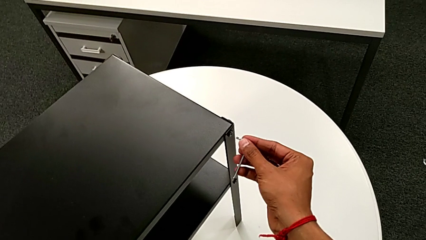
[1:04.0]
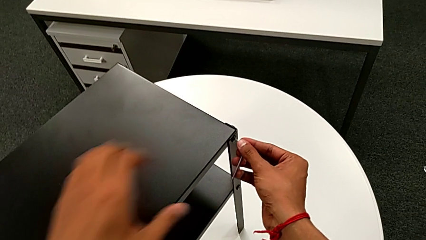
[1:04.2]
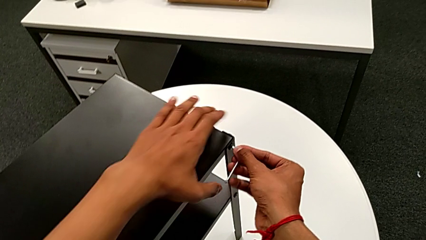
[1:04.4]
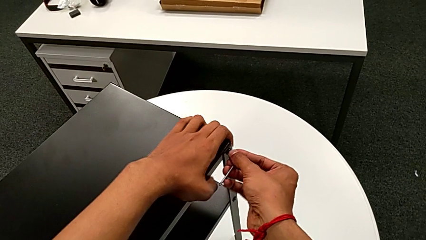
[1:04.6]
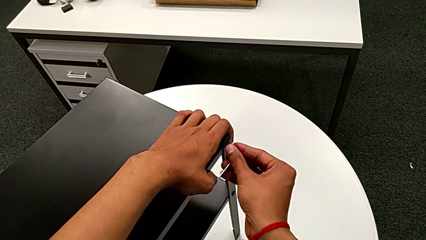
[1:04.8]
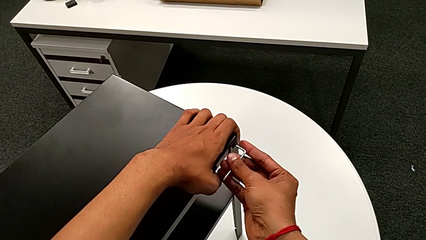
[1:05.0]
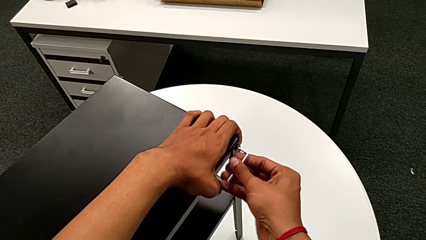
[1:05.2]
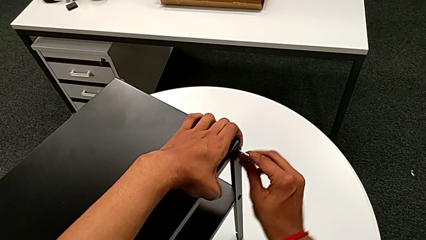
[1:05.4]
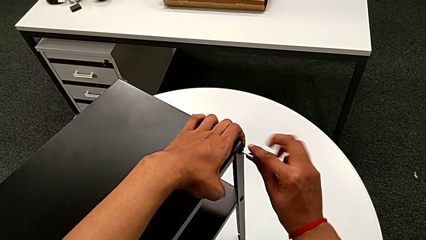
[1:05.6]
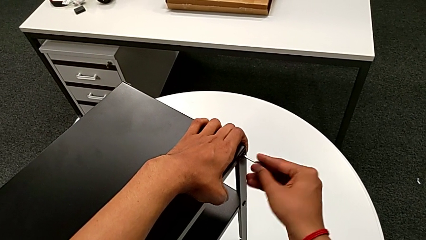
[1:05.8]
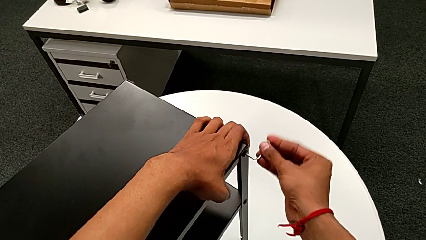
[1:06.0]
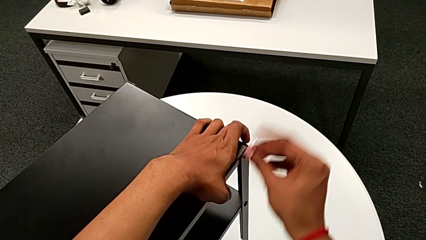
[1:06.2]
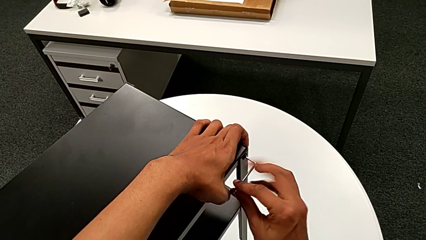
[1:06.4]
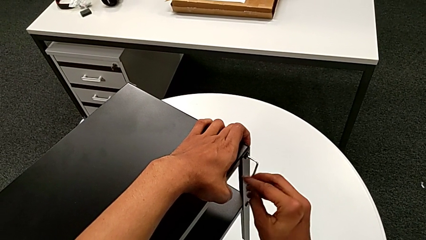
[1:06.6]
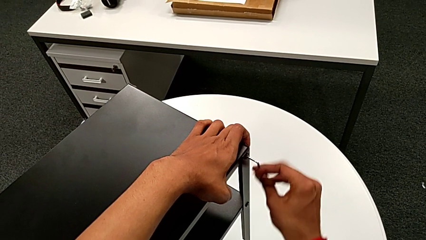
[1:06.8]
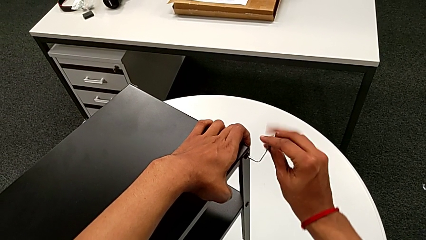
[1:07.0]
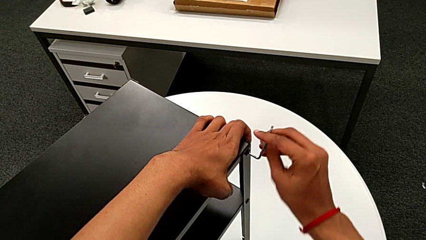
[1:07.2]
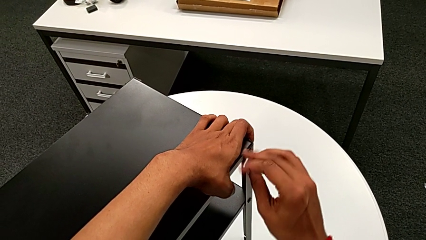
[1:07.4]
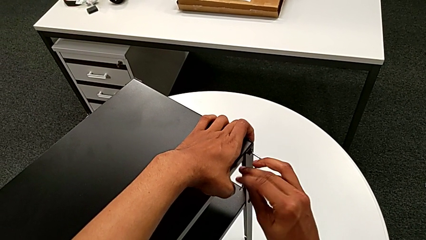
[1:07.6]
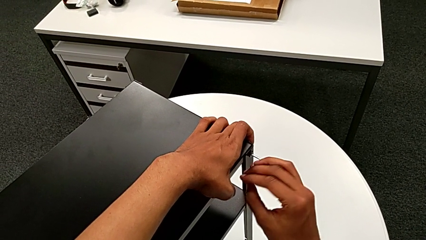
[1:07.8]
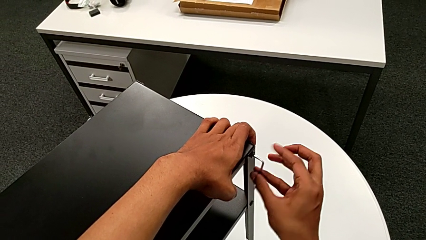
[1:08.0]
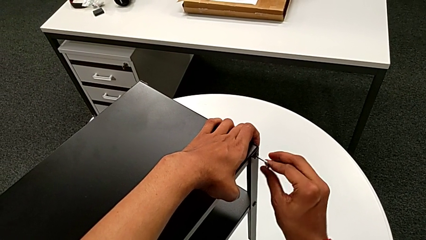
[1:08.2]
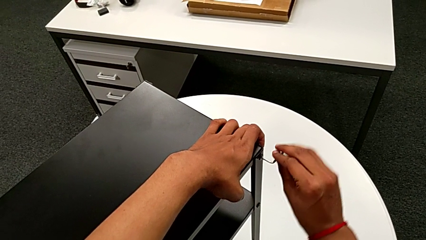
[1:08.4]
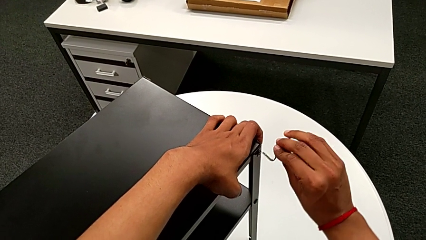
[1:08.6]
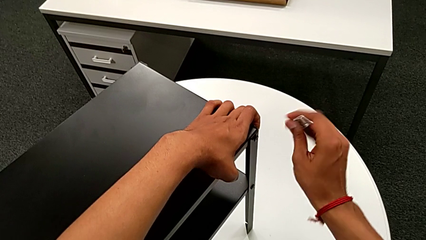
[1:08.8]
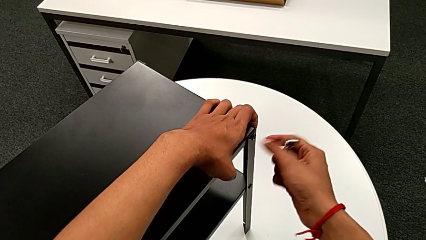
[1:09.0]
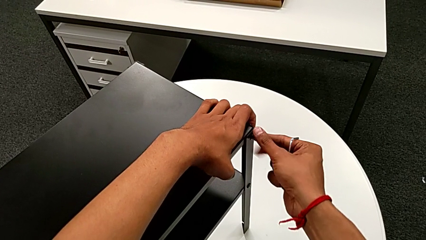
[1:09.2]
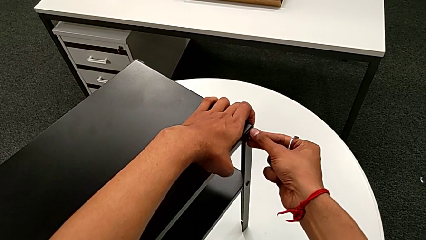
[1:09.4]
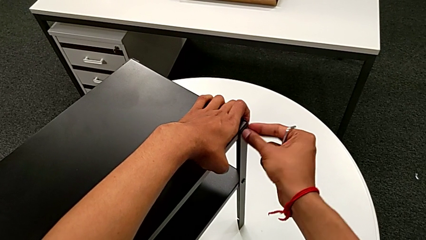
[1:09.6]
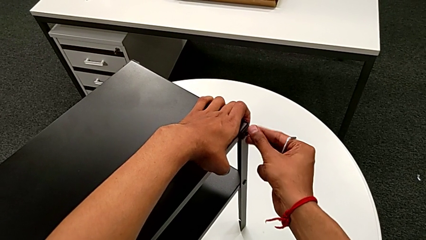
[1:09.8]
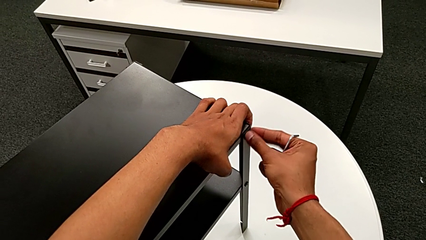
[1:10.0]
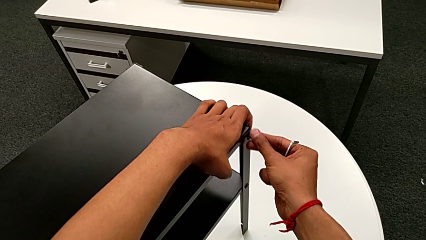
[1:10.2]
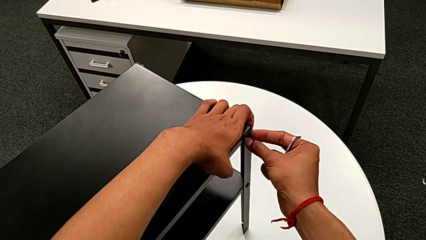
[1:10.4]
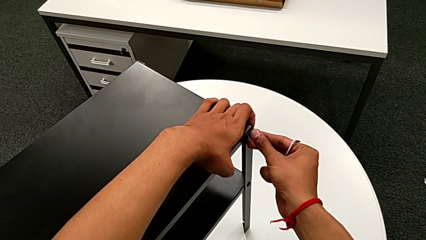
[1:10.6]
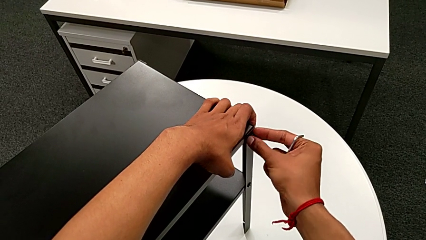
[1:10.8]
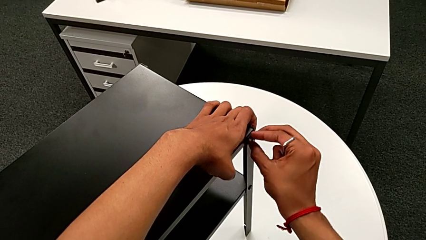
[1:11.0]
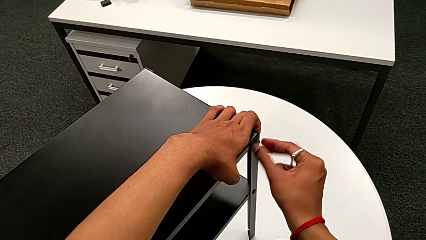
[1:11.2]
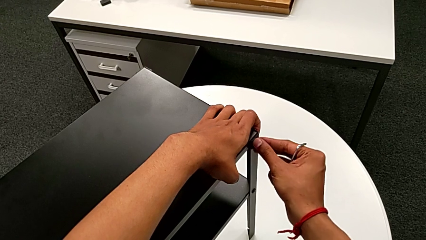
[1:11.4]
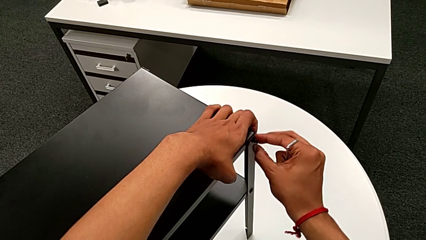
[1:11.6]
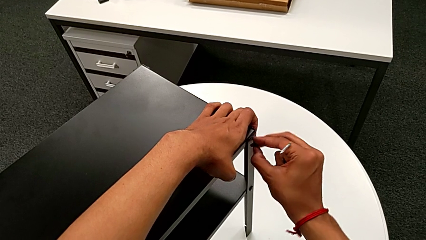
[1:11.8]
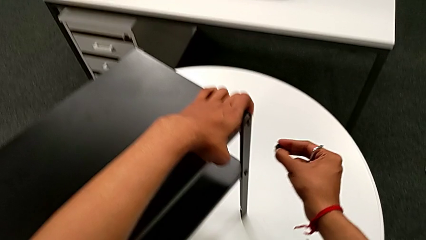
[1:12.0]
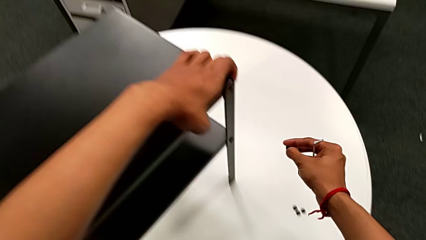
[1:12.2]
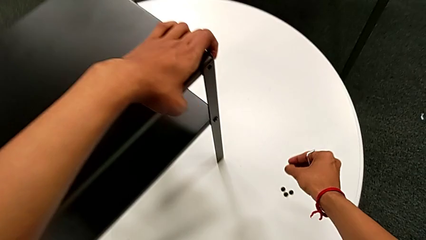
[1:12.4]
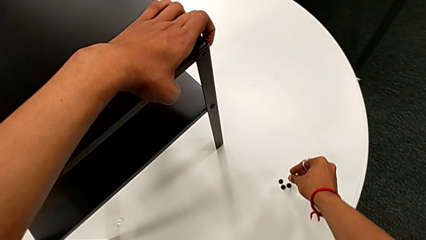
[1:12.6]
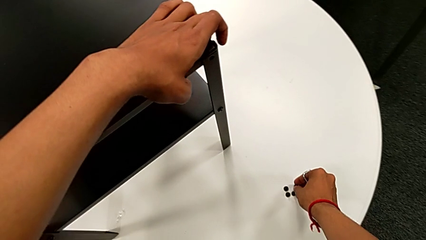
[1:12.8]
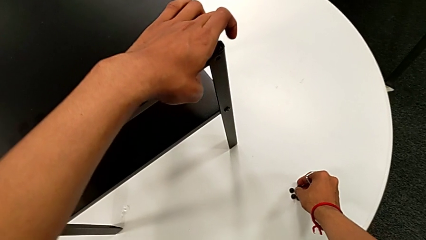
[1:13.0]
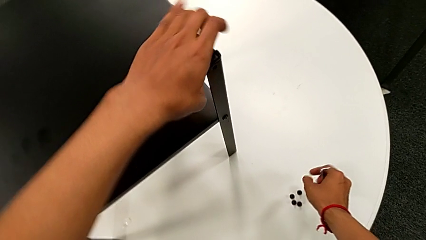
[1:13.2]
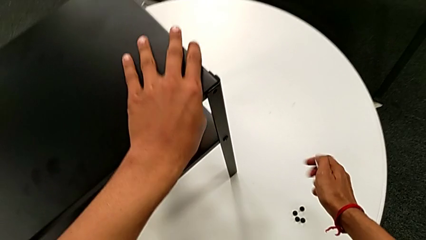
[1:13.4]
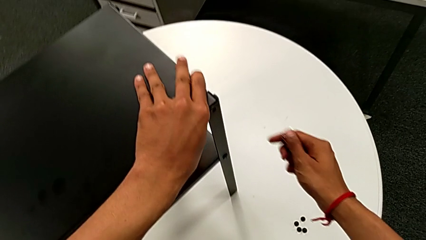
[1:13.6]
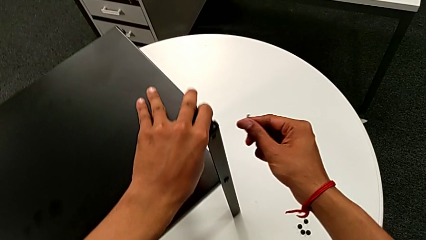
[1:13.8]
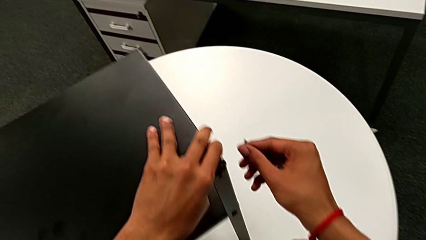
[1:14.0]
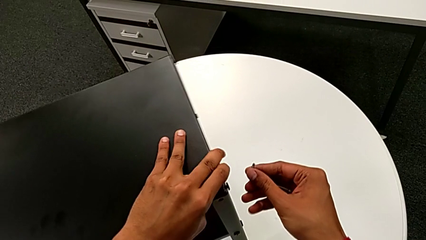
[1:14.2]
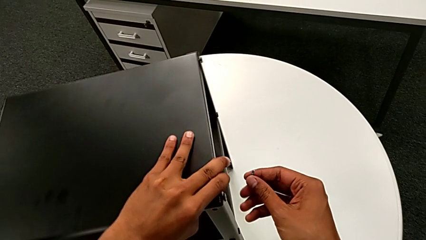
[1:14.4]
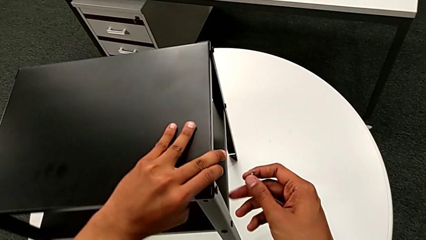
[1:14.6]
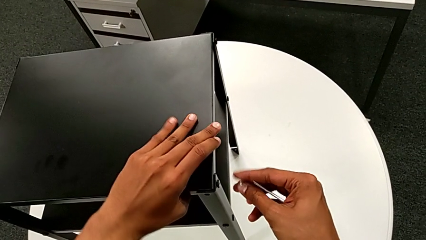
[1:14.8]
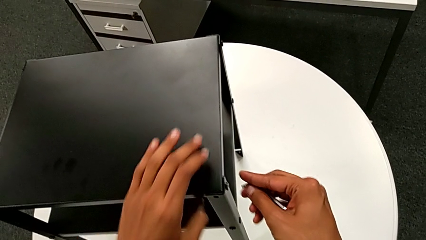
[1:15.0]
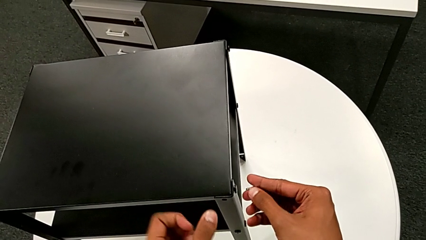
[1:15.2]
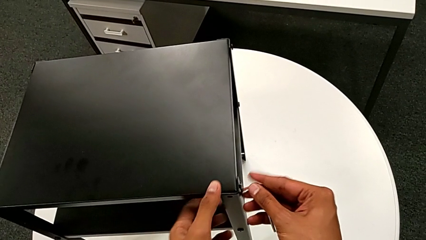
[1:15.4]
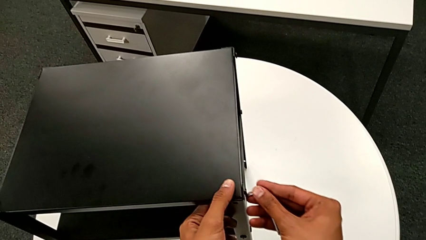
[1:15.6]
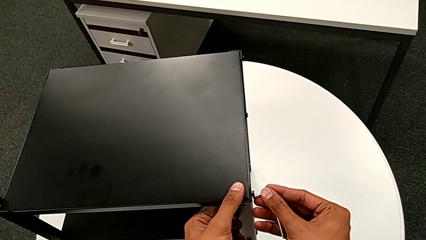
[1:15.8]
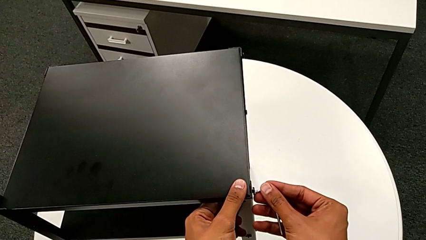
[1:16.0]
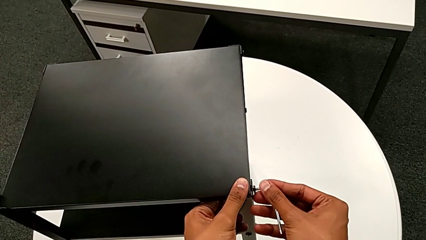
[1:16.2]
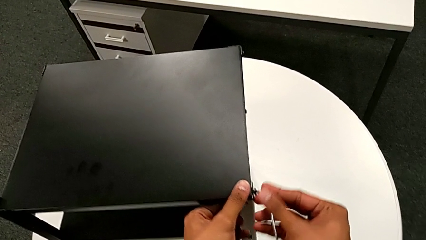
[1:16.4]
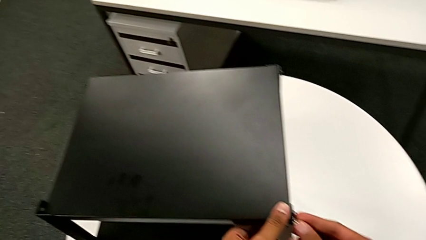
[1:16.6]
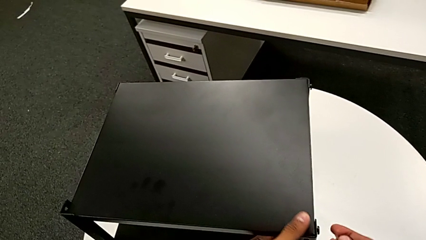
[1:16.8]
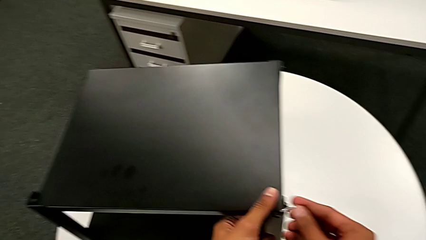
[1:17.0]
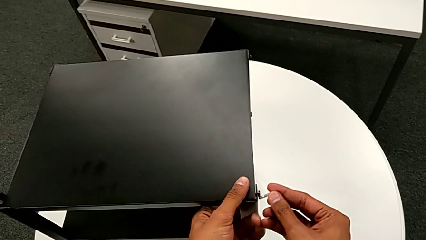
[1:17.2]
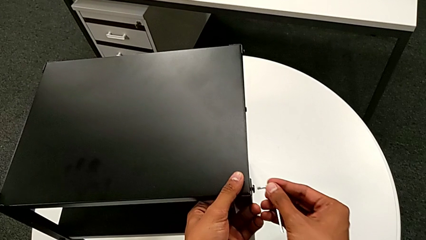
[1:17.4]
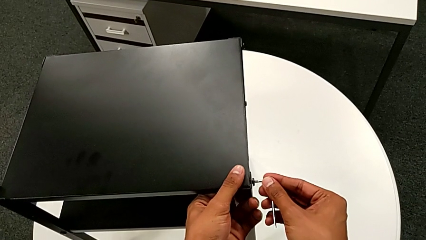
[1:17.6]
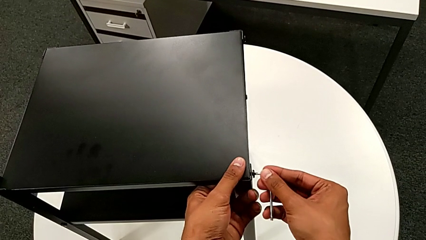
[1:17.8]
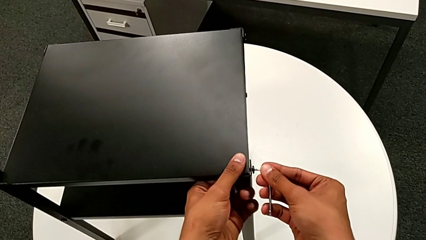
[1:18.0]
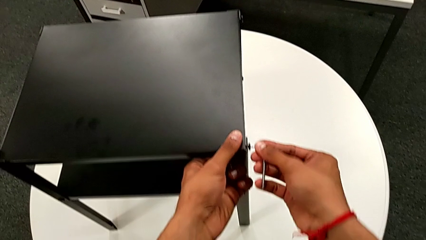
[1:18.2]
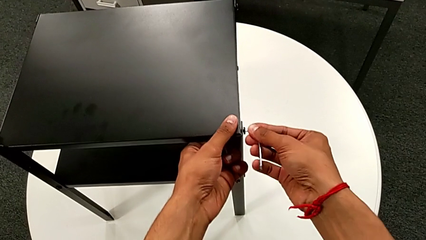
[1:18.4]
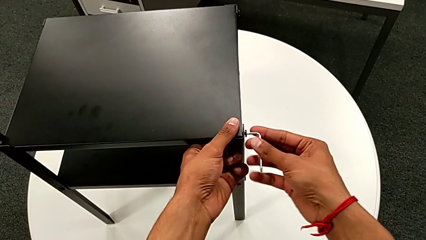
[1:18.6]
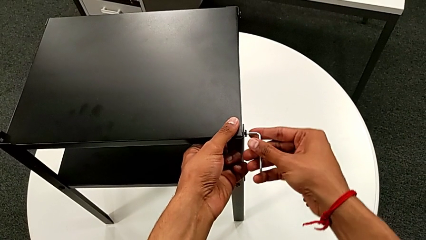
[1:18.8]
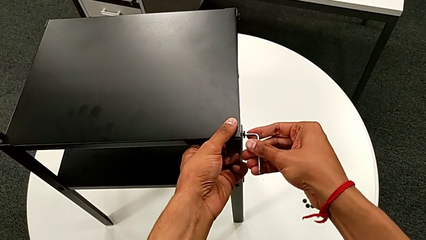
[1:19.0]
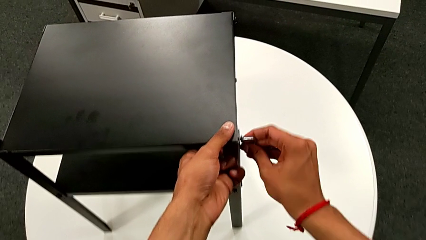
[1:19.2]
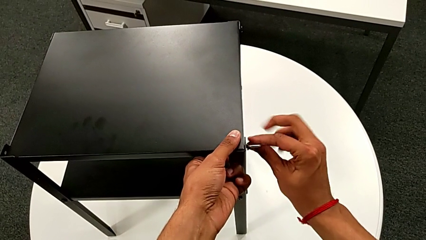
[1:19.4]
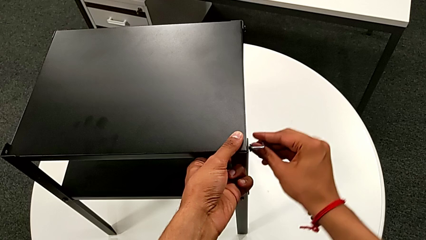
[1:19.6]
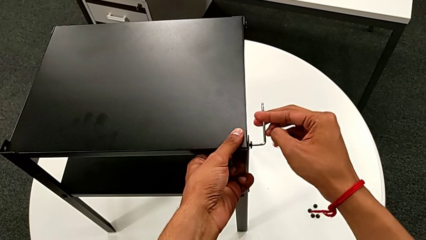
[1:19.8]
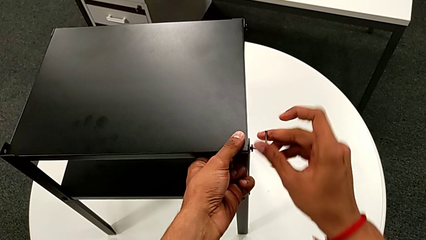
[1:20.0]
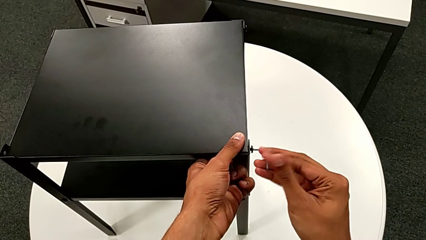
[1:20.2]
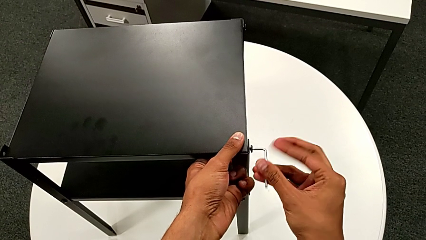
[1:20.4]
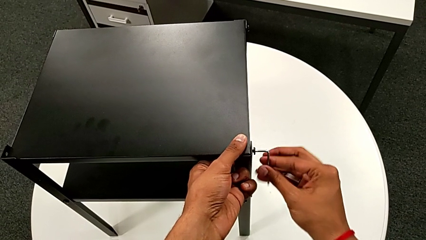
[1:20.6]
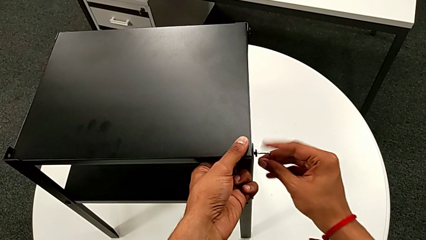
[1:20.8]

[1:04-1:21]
The camera wearer is disassembling the top table. They insert the Allen wrench, unscrew the hex socket head, withdraw the Allen wrench, unscrew the hex socket head, disassemble it, place it, align the nightstand, insert the Allen wrench, unscrew the hex socket head and withdraw the Allen wrench.
